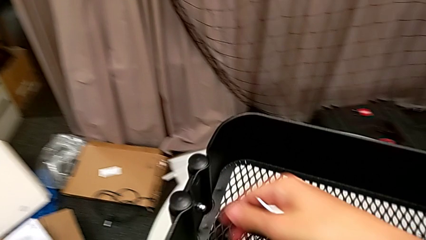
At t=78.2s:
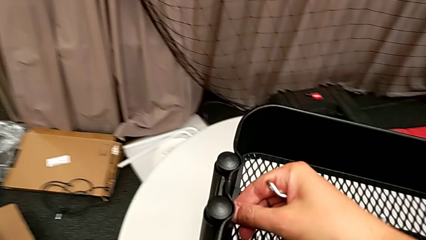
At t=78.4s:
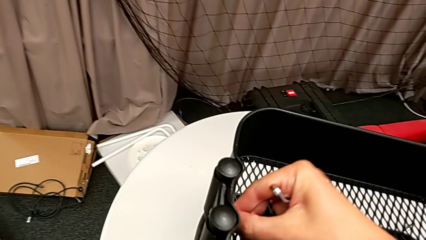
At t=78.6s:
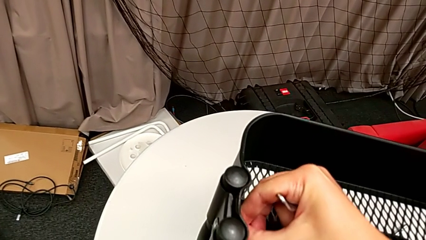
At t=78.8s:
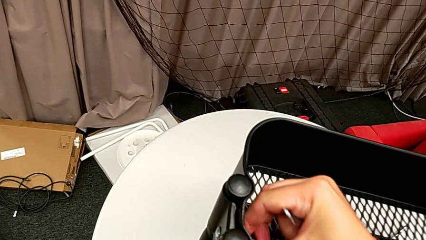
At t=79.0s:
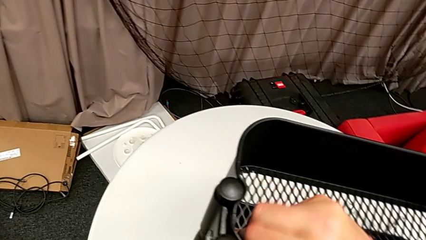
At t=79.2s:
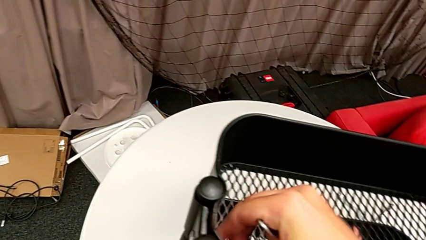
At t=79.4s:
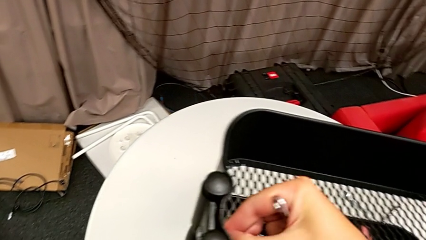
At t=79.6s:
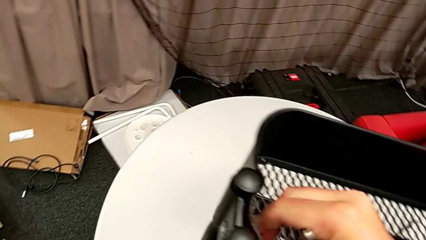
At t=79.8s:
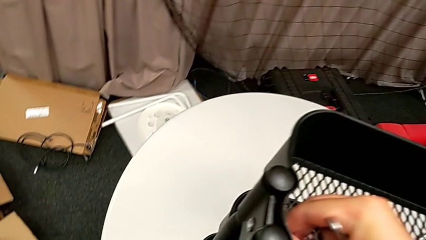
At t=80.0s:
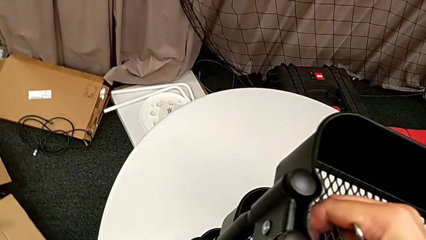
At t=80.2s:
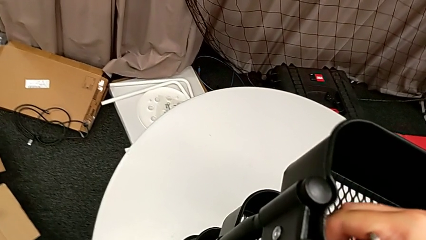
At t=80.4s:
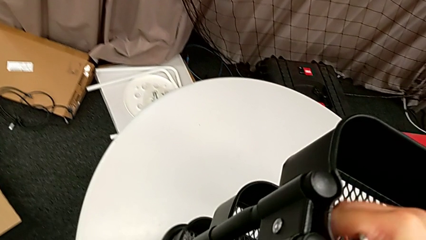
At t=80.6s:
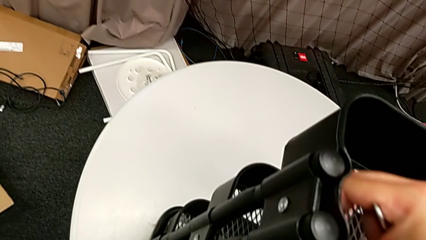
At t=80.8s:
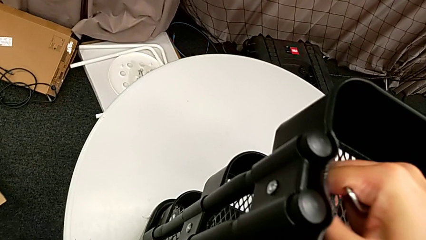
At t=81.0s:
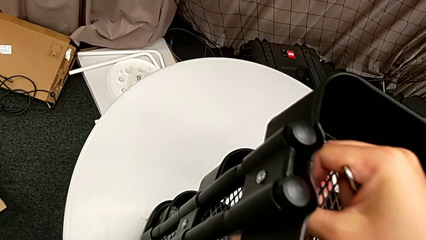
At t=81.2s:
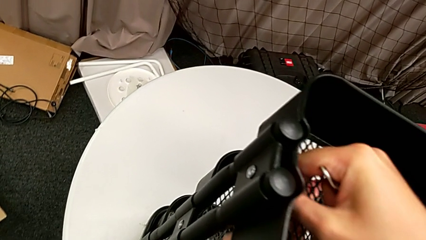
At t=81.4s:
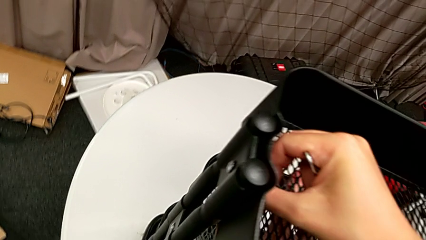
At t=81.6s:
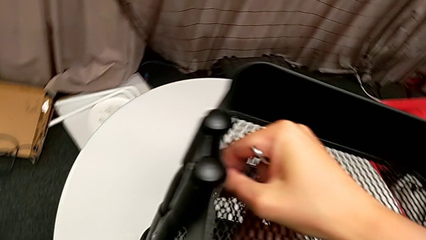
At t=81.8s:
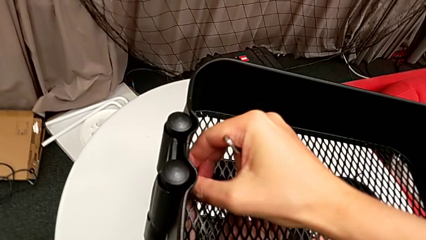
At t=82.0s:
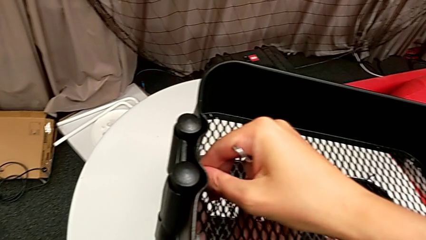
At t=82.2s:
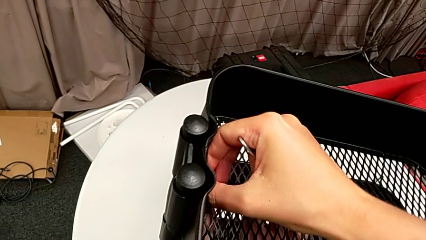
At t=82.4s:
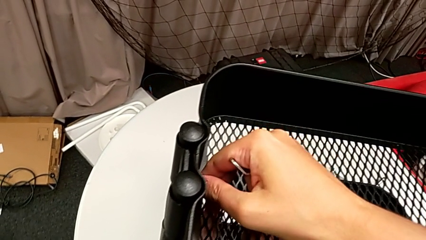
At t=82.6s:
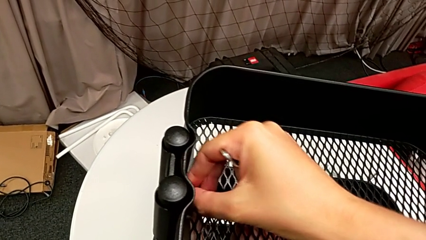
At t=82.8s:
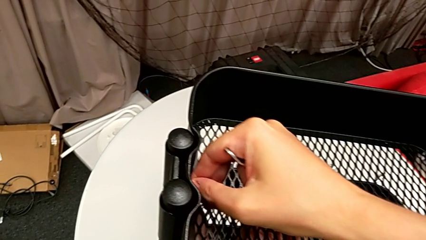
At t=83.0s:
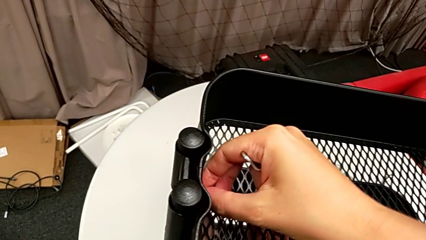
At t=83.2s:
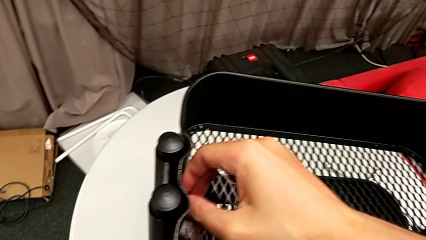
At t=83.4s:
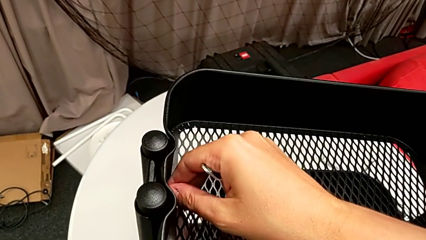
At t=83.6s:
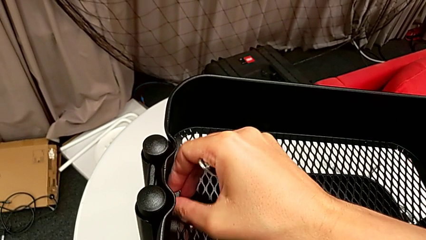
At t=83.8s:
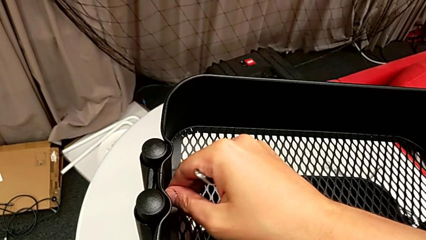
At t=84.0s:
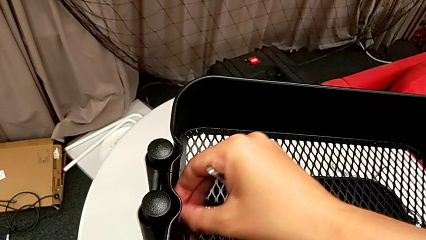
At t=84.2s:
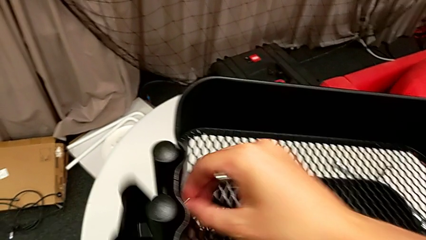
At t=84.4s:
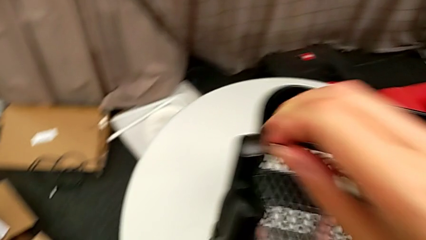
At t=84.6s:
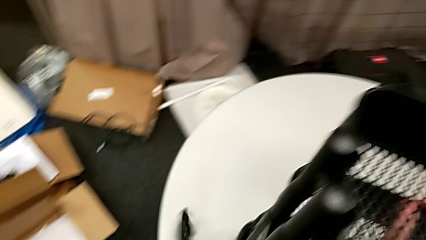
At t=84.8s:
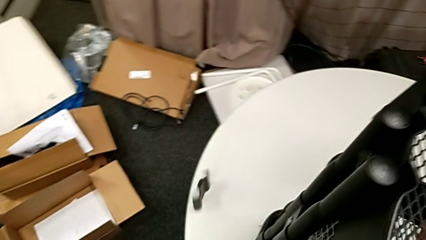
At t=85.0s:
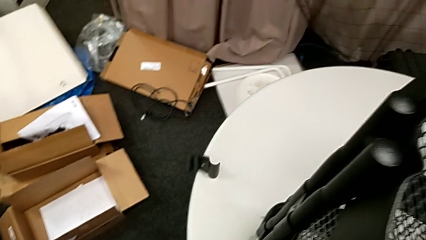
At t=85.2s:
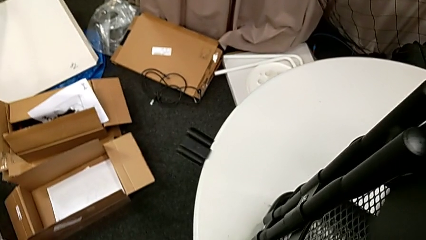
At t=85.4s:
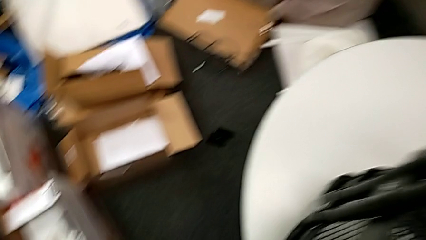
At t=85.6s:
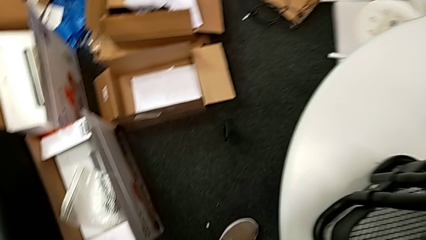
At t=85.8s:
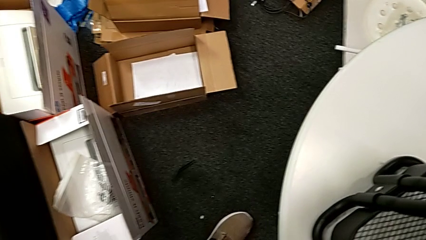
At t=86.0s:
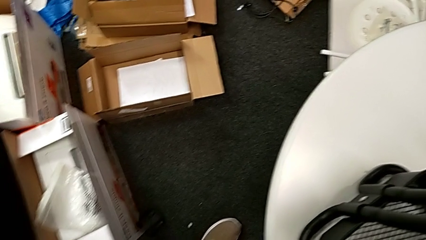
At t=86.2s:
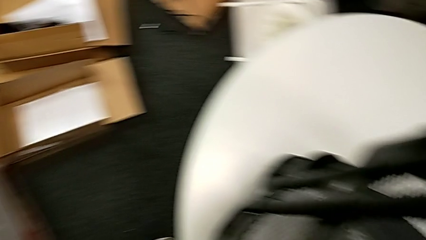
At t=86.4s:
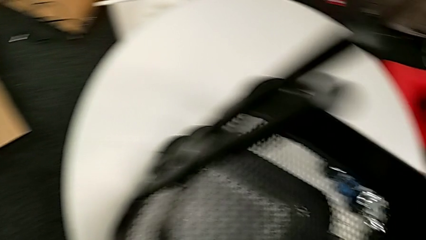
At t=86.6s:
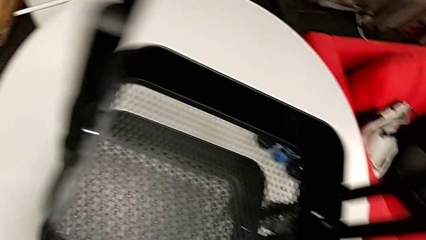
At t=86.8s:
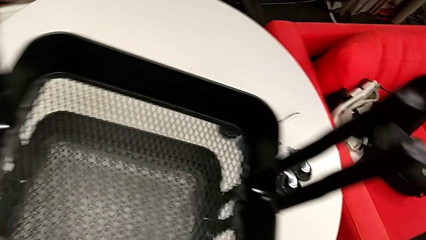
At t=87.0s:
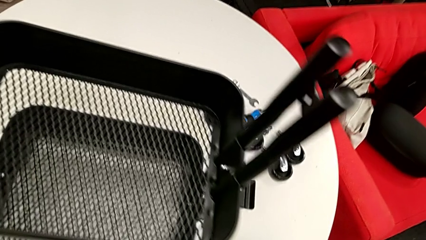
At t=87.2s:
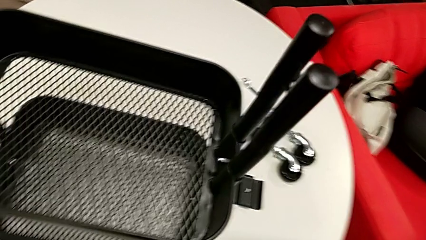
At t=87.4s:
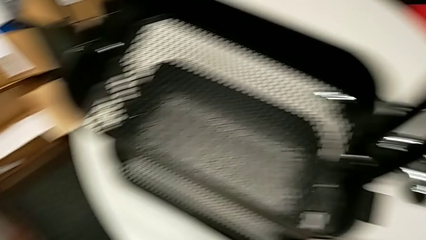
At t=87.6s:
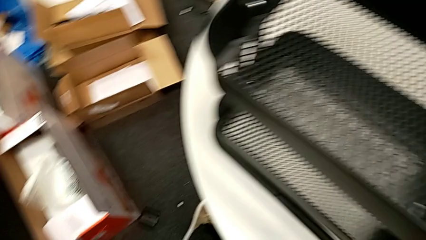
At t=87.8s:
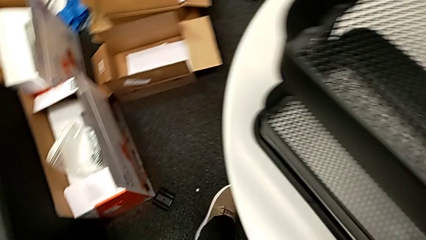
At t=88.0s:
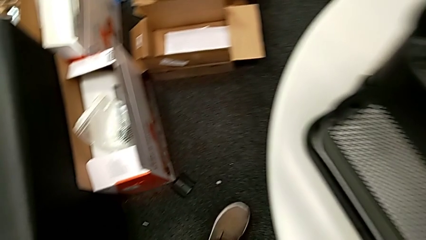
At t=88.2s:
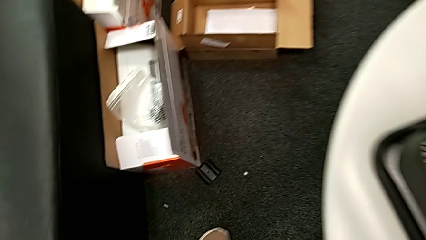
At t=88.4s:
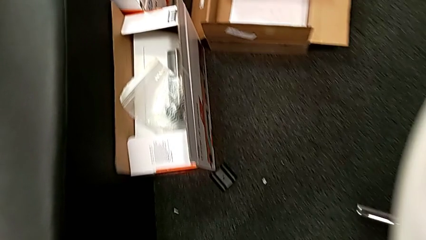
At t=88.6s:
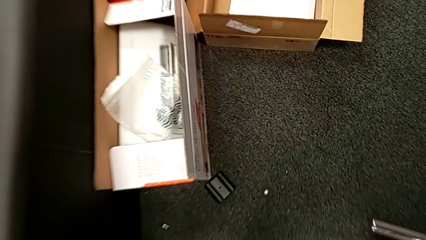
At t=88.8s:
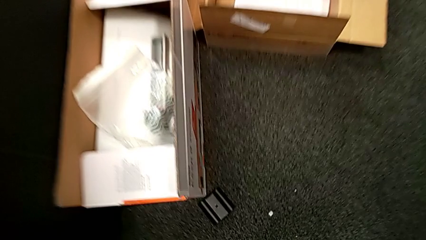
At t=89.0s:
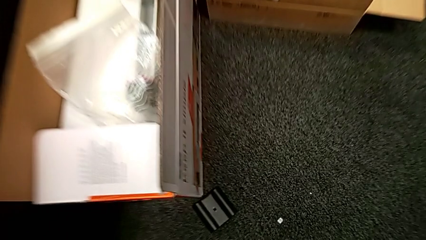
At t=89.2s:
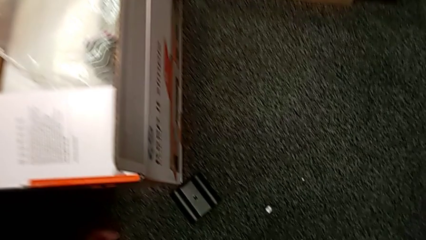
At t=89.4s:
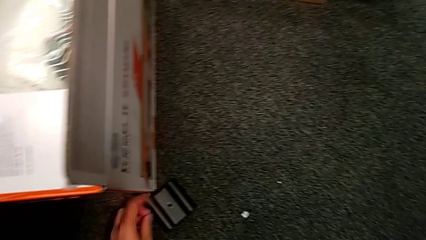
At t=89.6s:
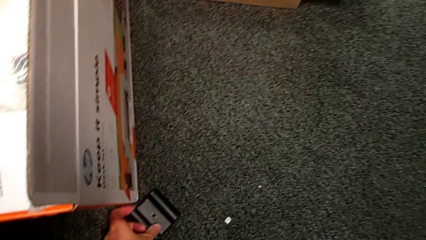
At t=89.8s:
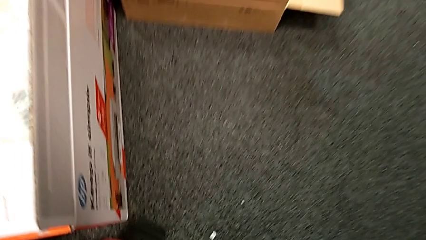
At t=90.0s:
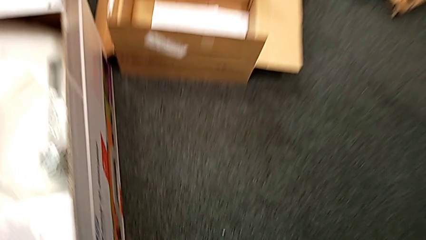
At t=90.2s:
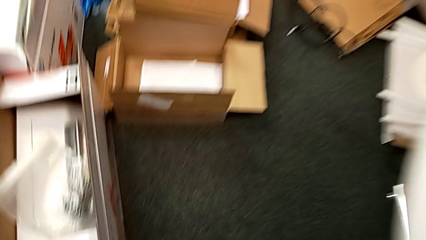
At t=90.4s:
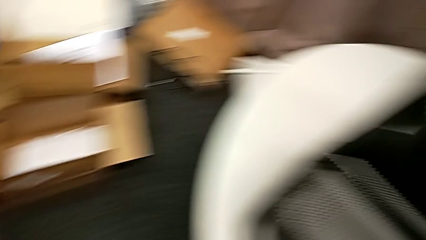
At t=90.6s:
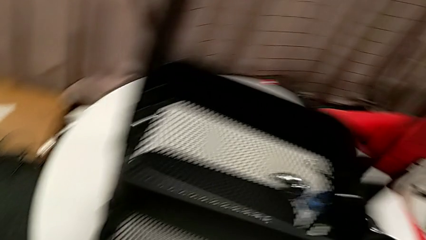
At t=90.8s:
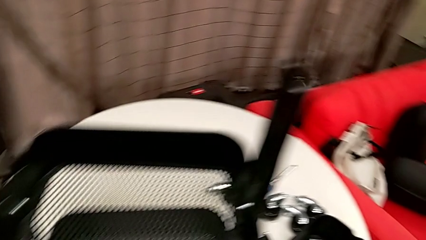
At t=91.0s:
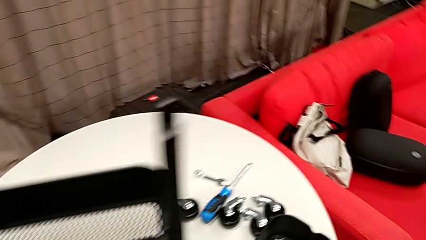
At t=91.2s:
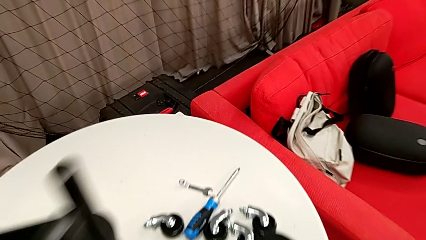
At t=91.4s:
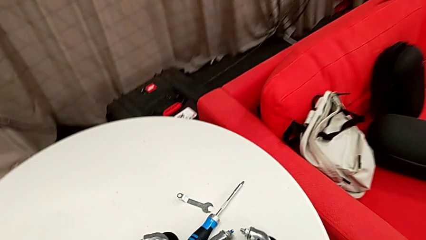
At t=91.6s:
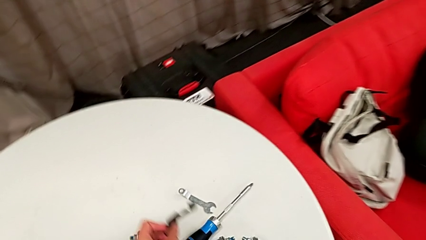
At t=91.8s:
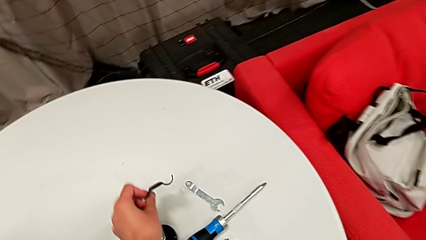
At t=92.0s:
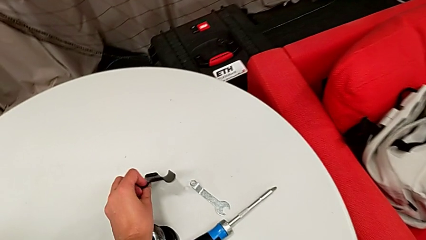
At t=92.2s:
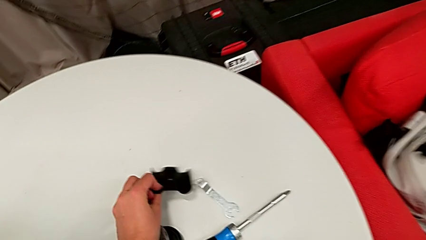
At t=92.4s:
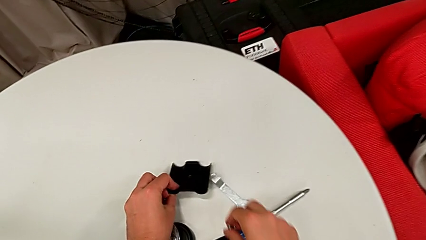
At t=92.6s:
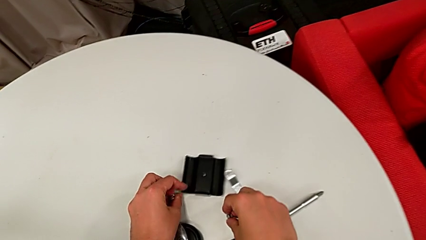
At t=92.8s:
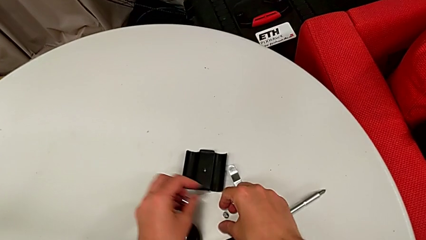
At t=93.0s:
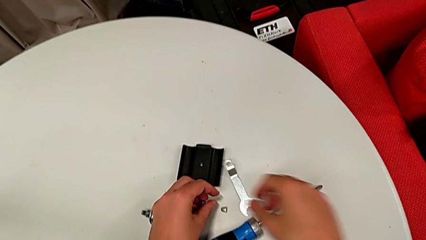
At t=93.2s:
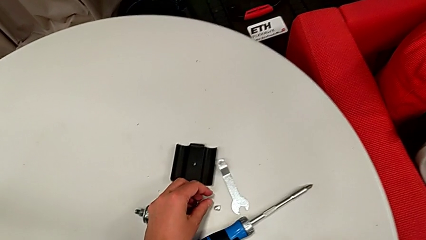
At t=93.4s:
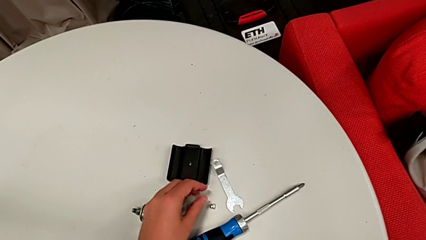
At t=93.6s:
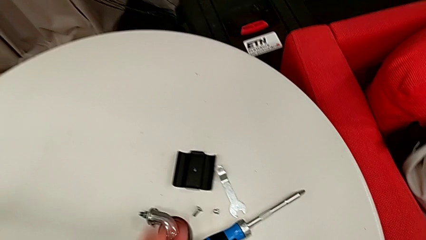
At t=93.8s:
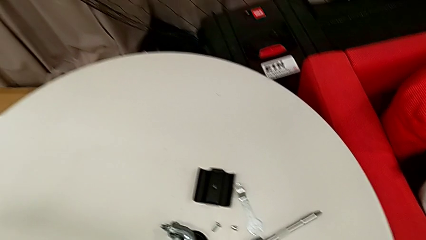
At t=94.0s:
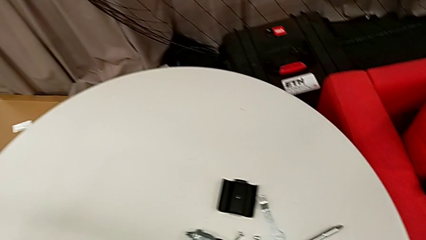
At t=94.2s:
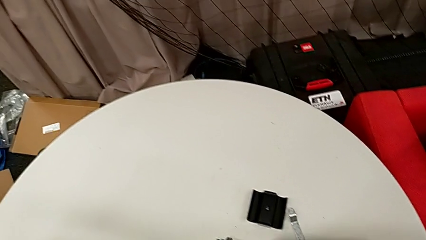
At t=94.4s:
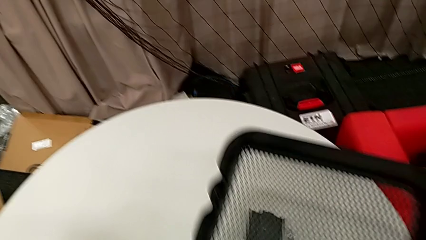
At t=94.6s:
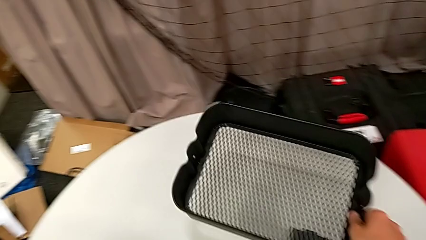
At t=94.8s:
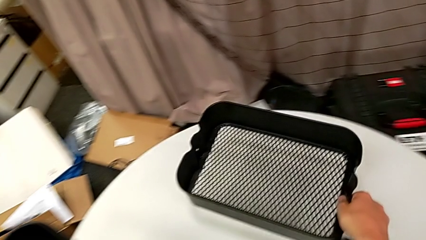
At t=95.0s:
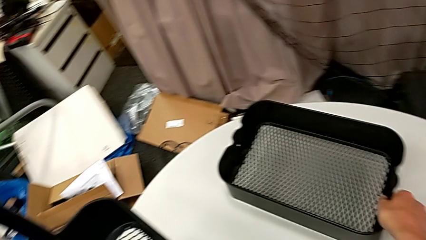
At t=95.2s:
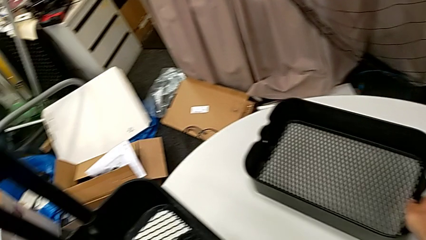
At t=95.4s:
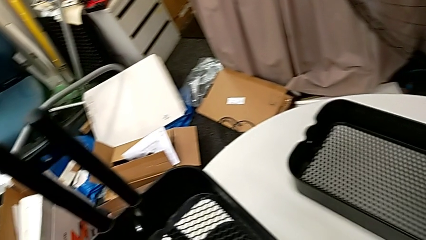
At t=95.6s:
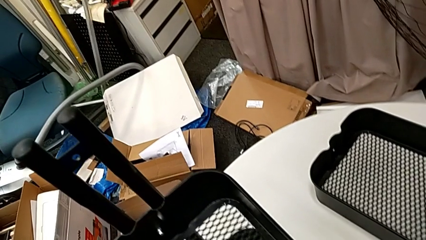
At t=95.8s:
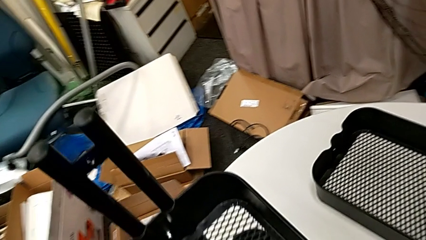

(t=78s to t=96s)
The camera wearer is disassembling the brackets from the top tray. They unscrew the hex nut, drop the bracket and grab it.
